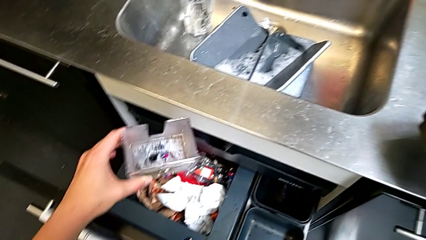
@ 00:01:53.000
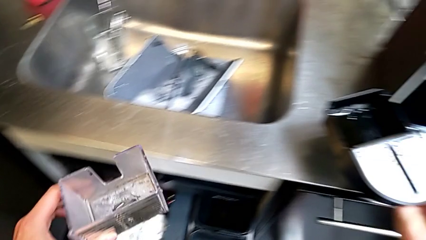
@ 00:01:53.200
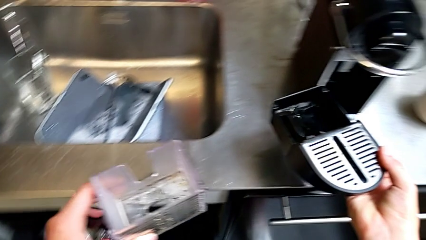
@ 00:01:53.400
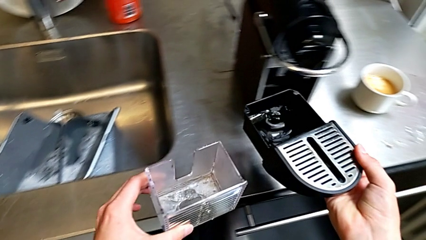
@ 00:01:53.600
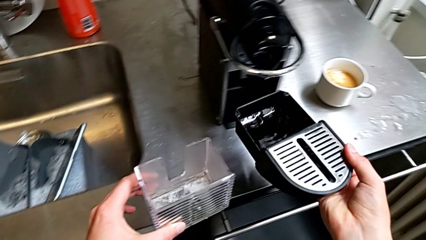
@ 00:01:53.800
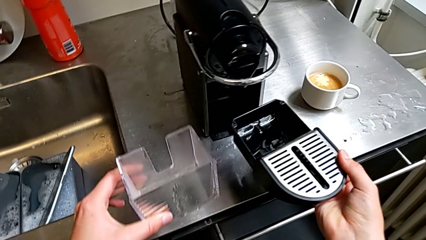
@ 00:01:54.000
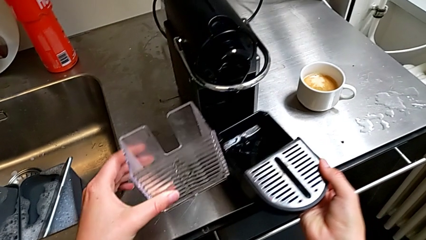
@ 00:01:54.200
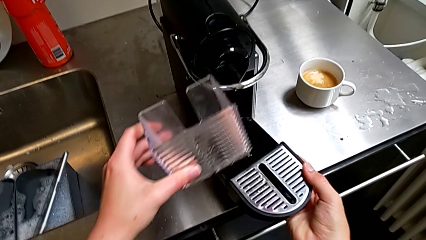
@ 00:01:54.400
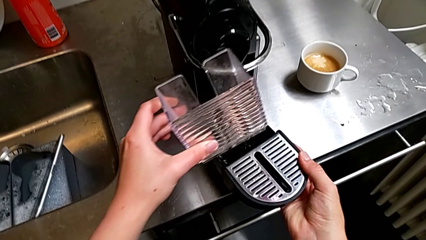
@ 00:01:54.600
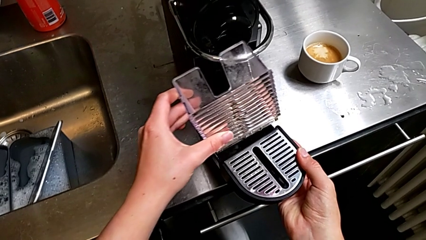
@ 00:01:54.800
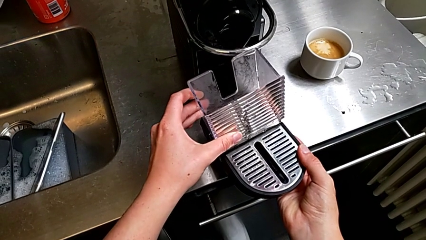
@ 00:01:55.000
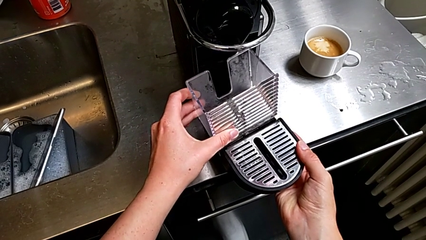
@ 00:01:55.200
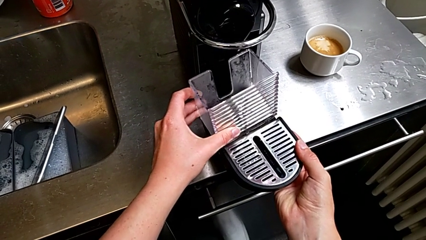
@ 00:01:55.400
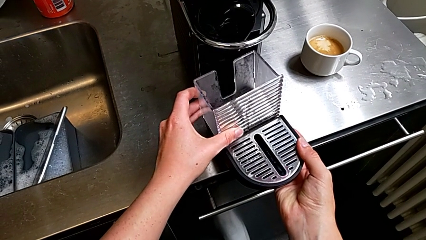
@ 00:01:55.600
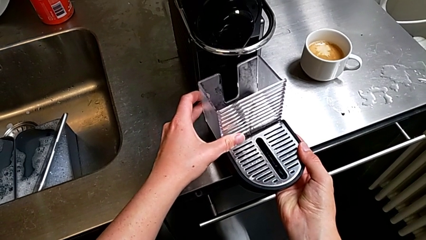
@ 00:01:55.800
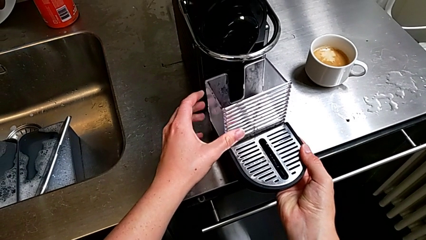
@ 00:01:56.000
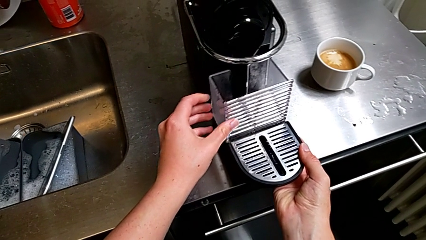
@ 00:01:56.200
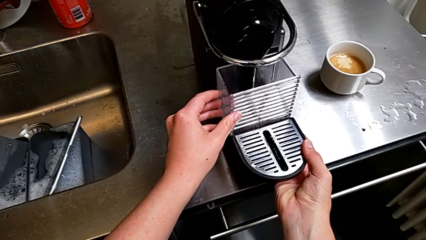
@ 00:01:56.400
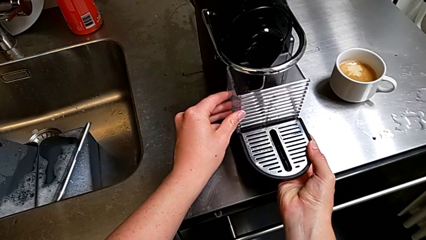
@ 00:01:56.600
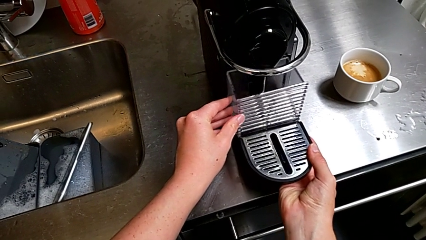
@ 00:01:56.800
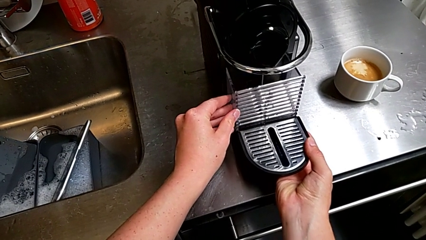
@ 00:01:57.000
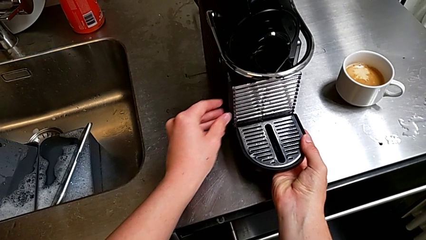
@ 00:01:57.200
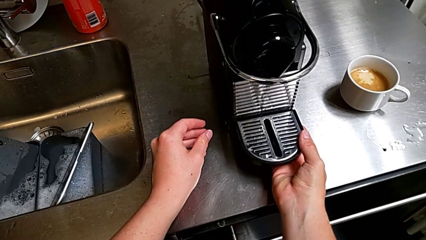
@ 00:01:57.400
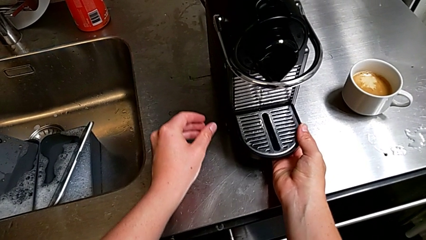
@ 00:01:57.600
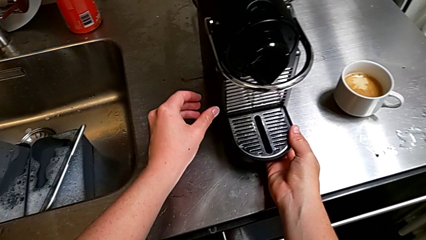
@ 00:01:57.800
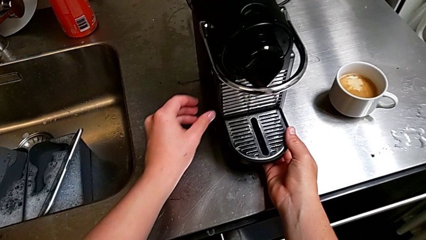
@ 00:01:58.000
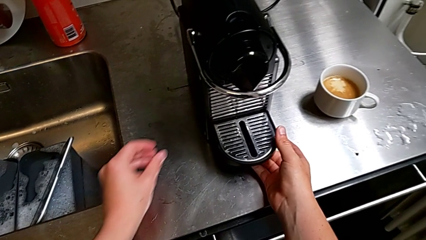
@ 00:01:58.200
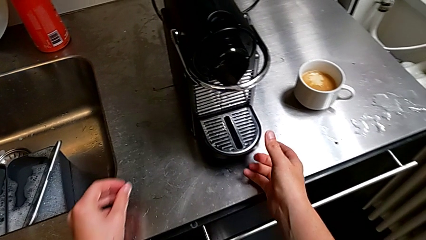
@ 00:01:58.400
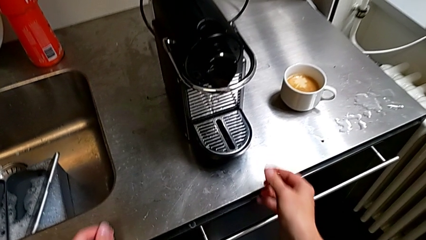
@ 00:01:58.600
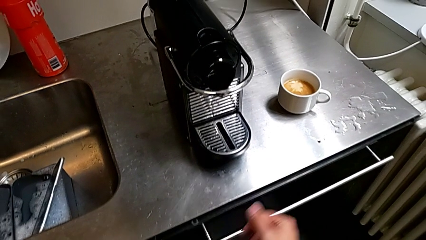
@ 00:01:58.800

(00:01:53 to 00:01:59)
The camera wearer is emptying the capsule container into the trash. They approach the lift capsule container and assemble the capsule container with the left hand, and insert the drip tray with the right hand.

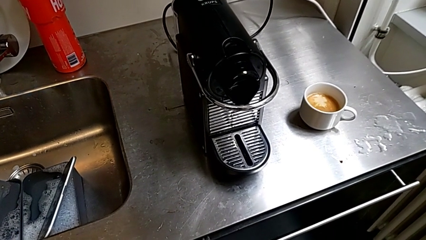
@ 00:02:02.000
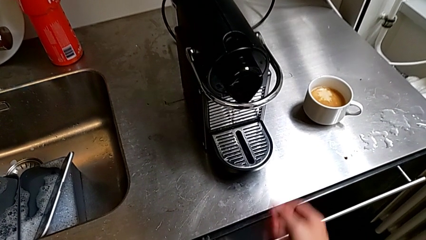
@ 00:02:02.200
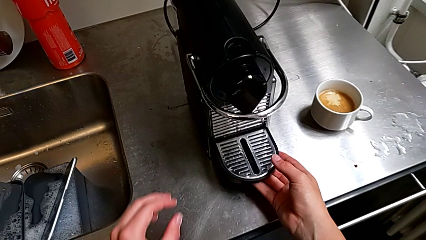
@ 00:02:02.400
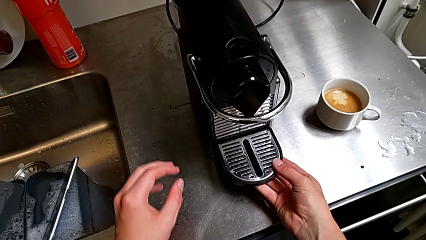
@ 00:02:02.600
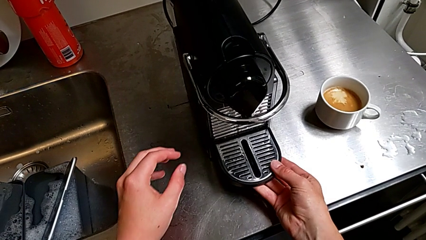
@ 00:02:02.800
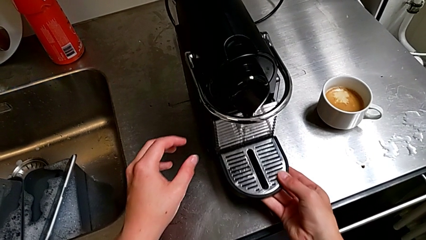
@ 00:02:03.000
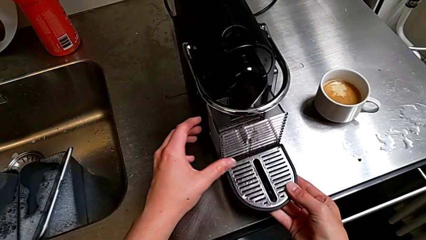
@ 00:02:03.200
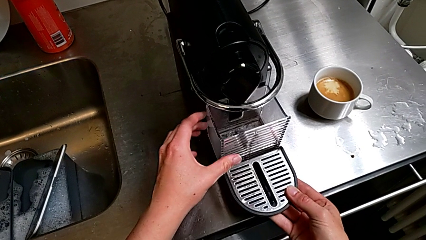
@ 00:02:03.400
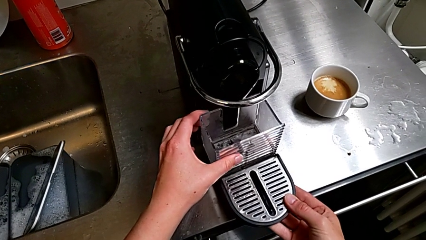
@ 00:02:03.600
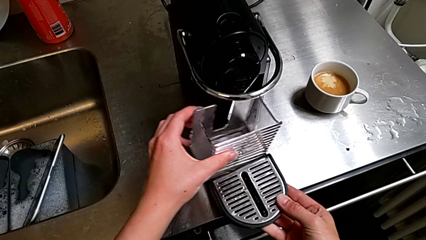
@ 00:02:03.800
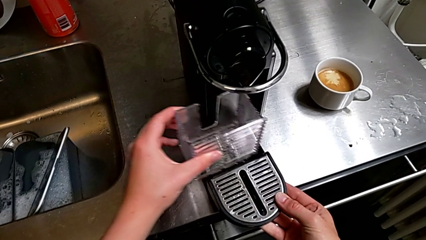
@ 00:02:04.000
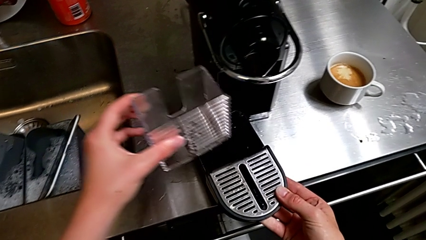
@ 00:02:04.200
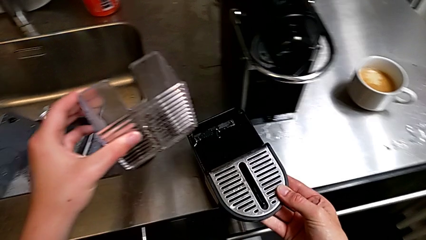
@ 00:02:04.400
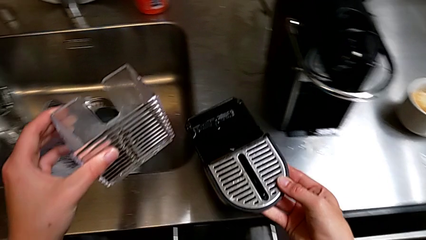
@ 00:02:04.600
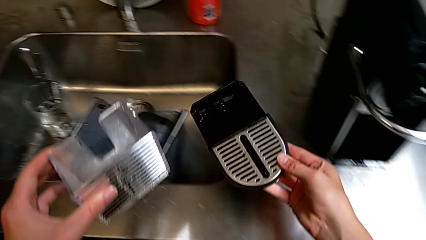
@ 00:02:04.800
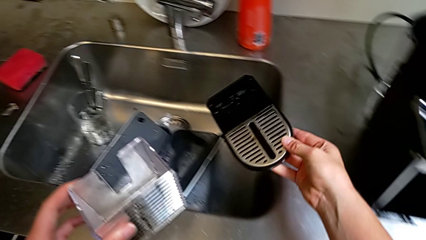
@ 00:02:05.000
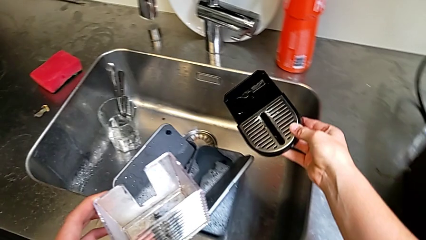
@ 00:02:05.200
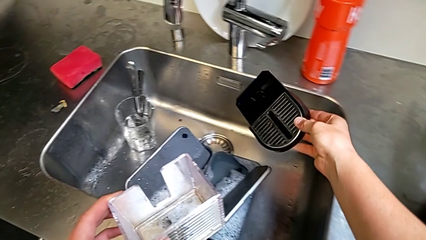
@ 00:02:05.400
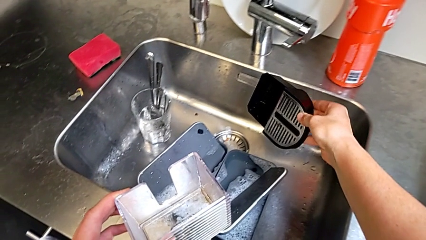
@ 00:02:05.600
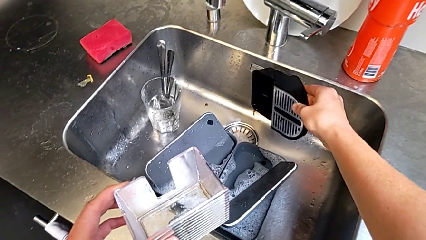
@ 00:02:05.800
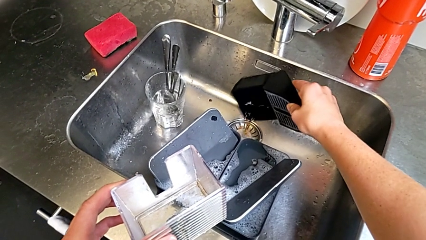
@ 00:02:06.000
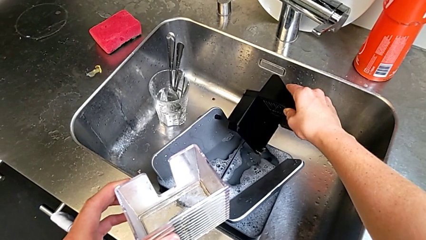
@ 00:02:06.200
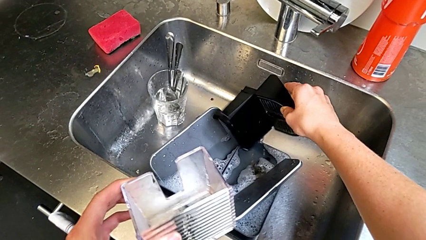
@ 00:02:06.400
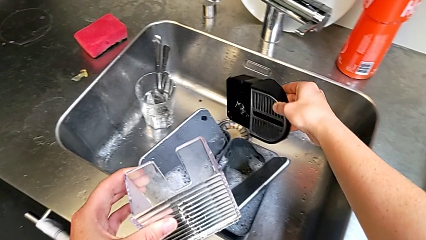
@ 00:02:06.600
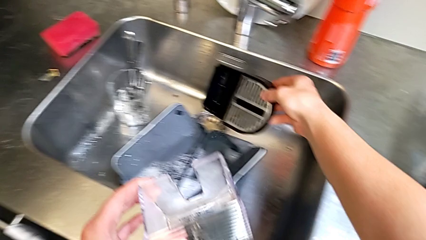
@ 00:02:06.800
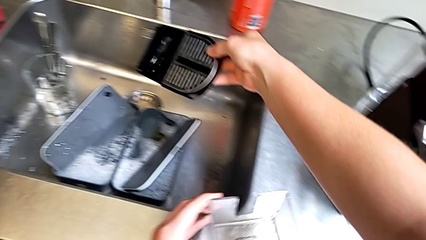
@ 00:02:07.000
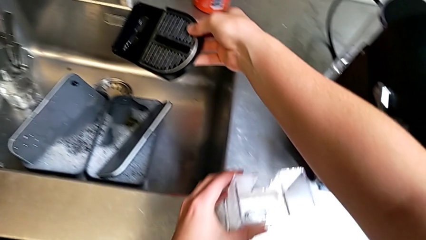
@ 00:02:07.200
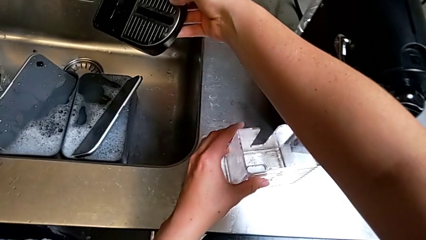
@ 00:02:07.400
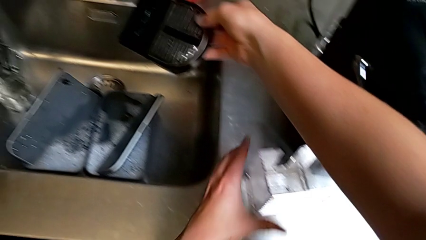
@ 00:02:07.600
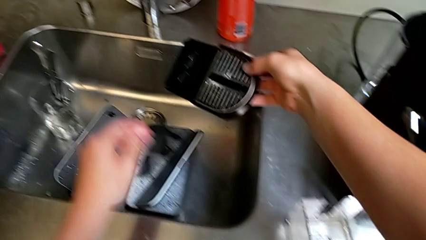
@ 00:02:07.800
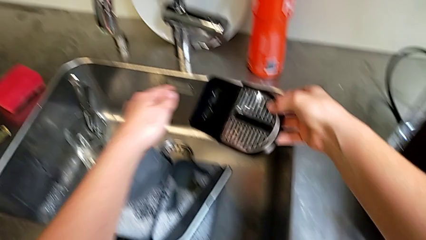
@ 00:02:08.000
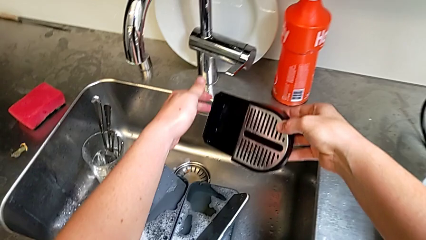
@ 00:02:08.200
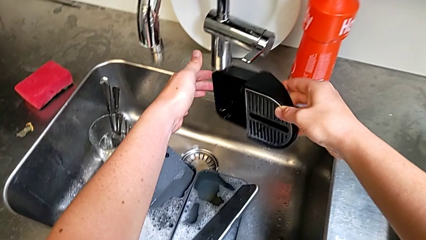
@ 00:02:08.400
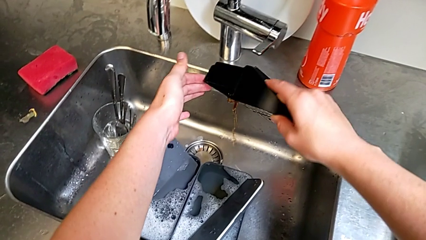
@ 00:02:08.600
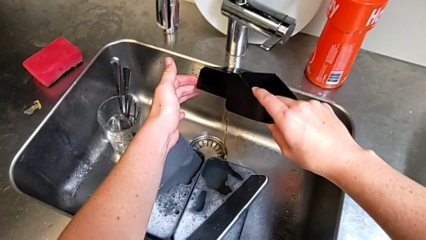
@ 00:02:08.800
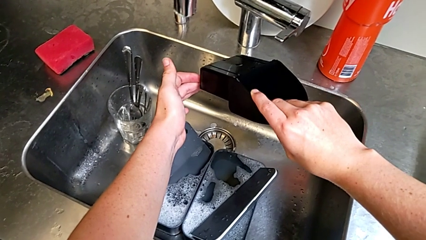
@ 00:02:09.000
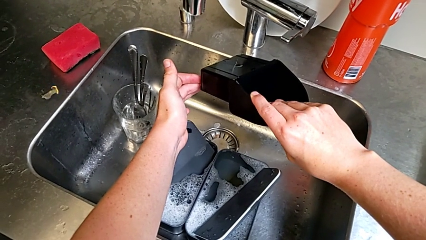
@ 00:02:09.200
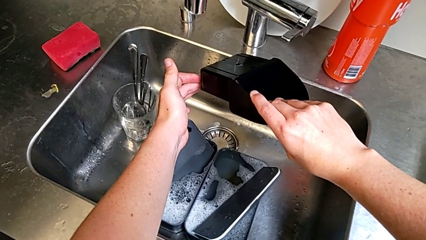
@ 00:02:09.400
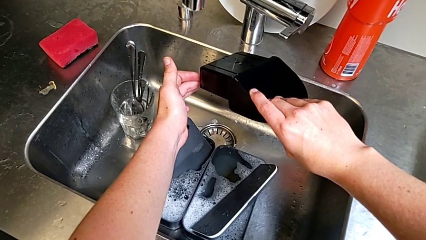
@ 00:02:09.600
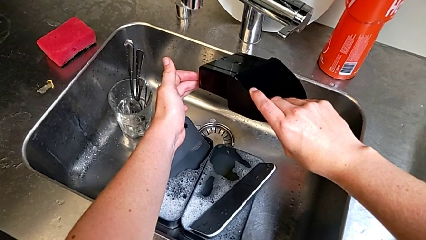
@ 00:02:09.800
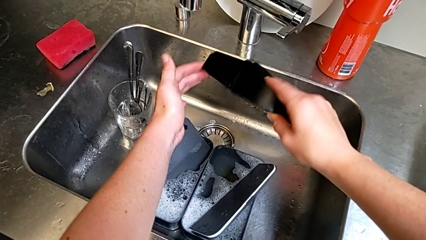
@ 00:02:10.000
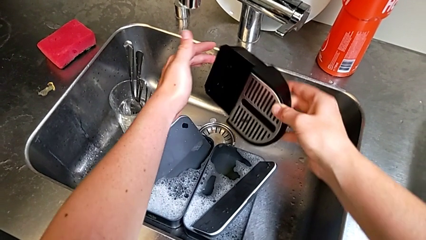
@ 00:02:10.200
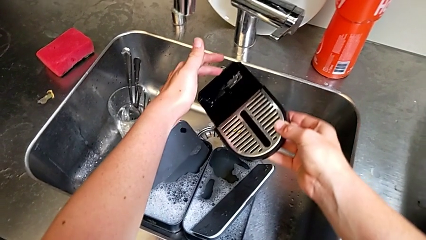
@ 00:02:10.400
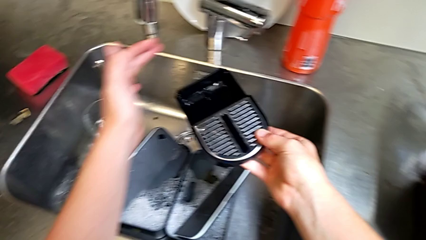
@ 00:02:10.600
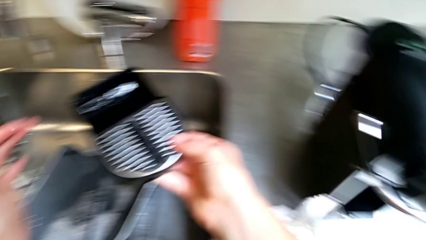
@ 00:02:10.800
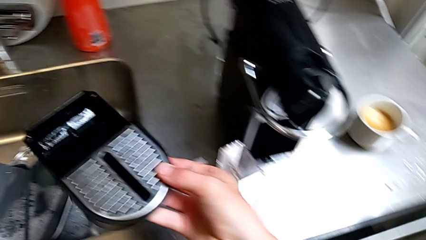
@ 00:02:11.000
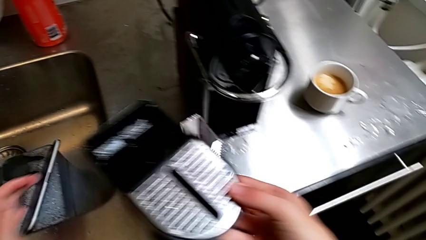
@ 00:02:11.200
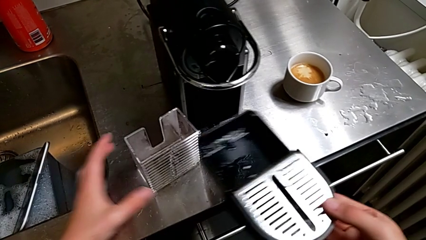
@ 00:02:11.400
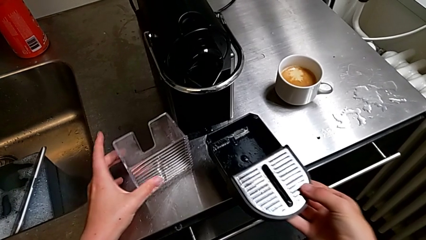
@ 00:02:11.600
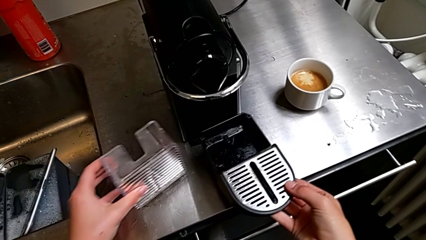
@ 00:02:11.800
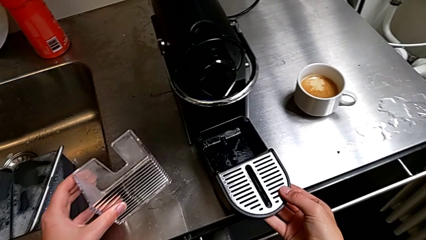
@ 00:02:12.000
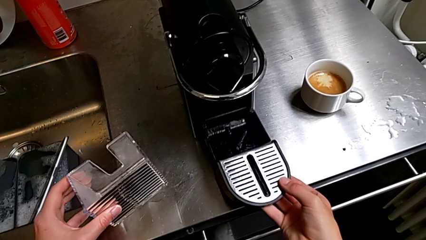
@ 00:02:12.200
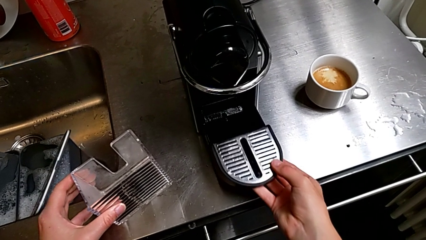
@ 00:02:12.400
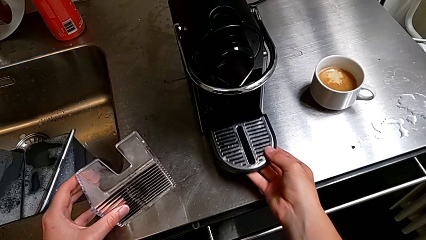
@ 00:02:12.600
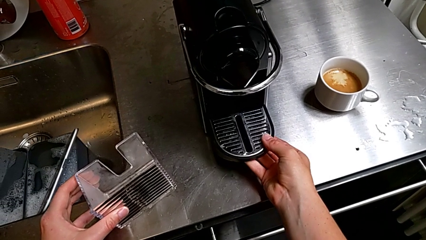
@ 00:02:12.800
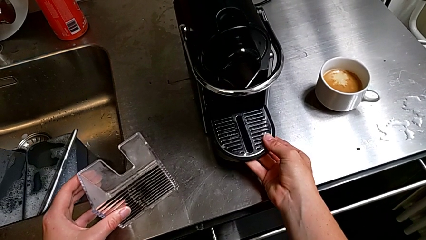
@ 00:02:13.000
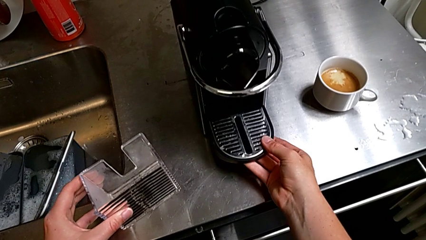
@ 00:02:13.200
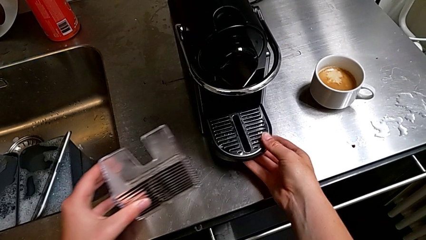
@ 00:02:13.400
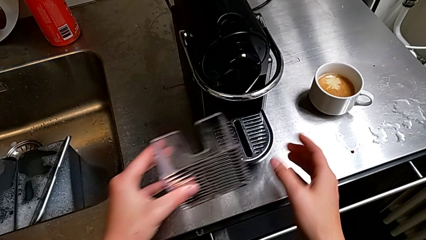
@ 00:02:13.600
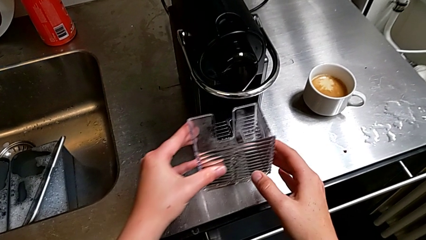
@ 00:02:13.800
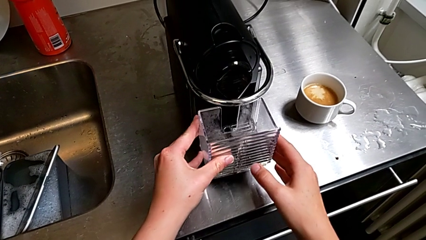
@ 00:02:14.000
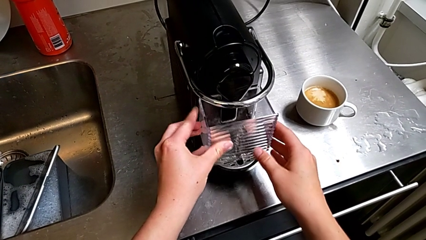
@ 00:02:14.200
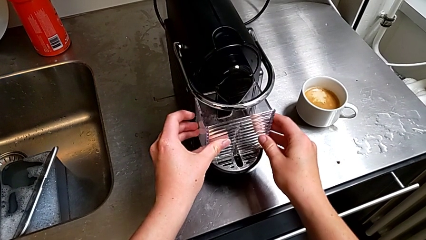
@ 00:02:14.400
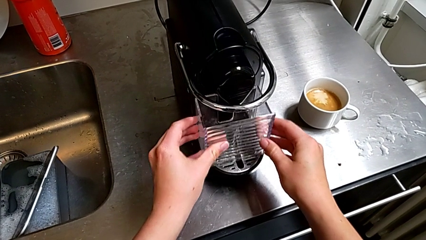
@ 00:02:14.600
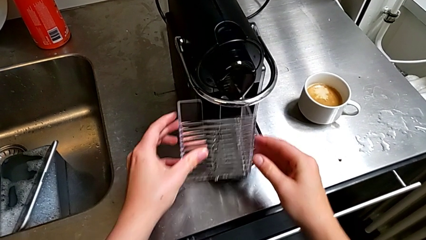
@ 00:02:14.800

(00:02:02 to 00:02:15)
The camera wearer is emptying the drip tray into the sink. They approach the drip tray, grab it and withdraw it, all with the right hand. They disassemble the capsule container with the left hand. They lift the drip tray and empty it with the right hand. They place the capsule container with the left hand. They empty the drip tray and lift it with the right hand. They begin to wrongly insert the drip tray with the right hand, forgetting to place the capsule container.
